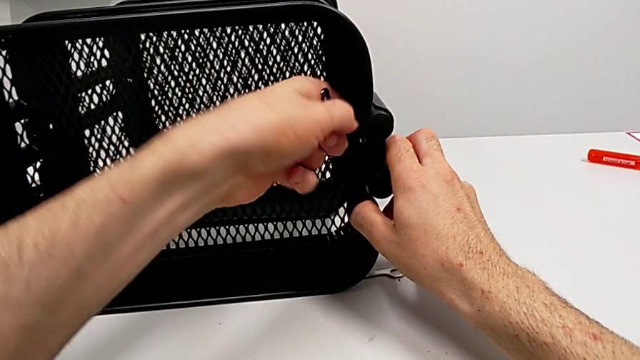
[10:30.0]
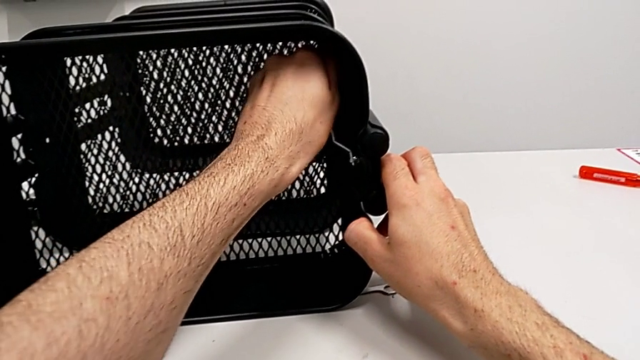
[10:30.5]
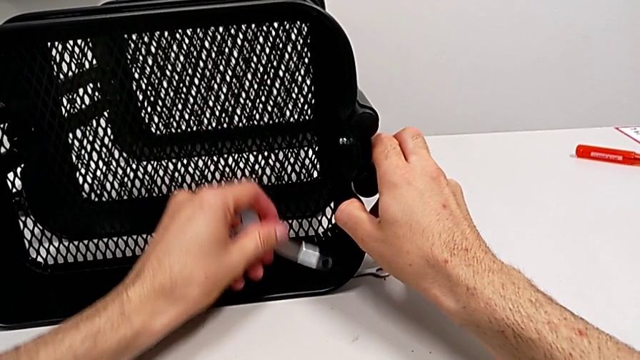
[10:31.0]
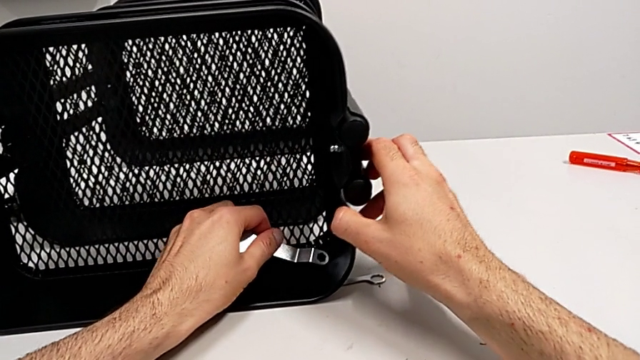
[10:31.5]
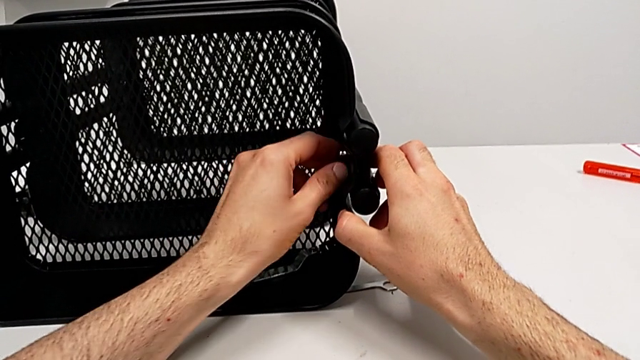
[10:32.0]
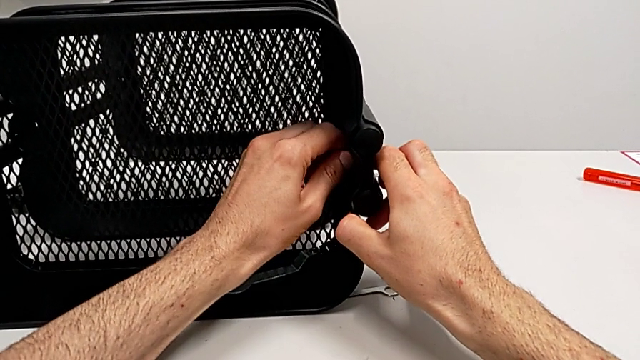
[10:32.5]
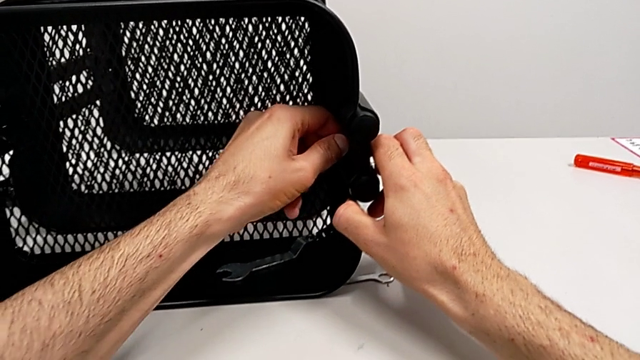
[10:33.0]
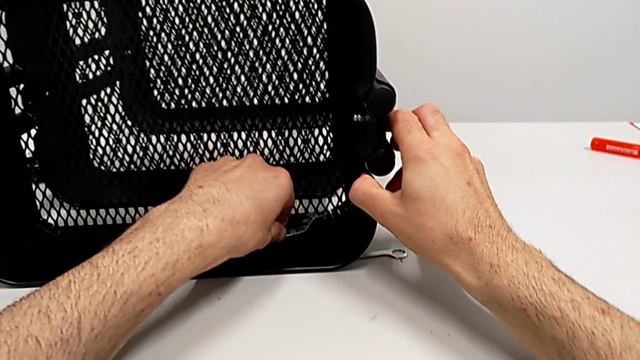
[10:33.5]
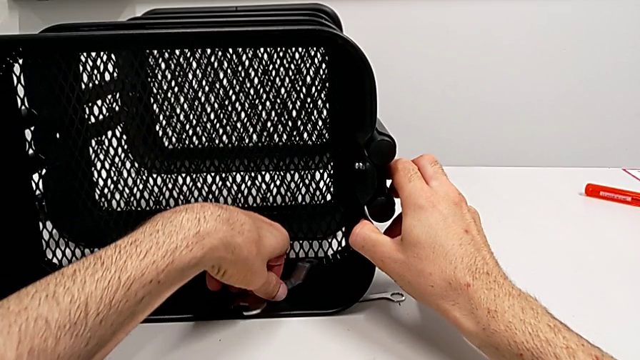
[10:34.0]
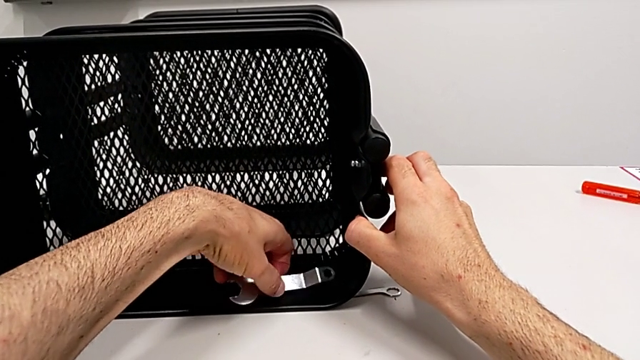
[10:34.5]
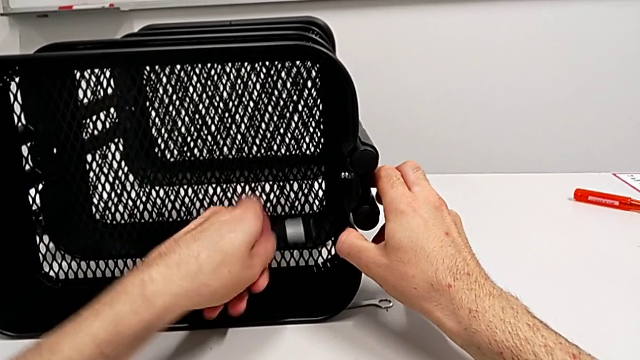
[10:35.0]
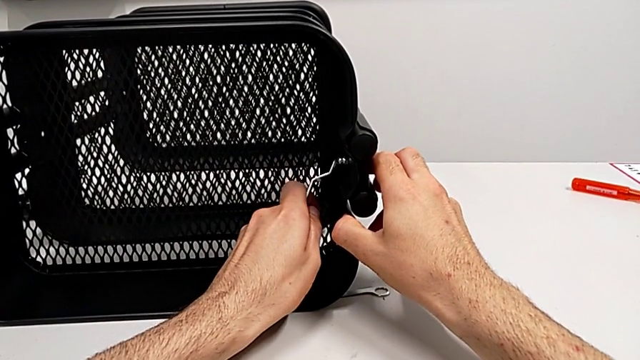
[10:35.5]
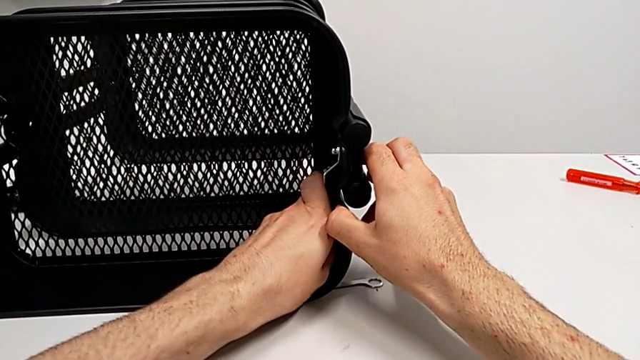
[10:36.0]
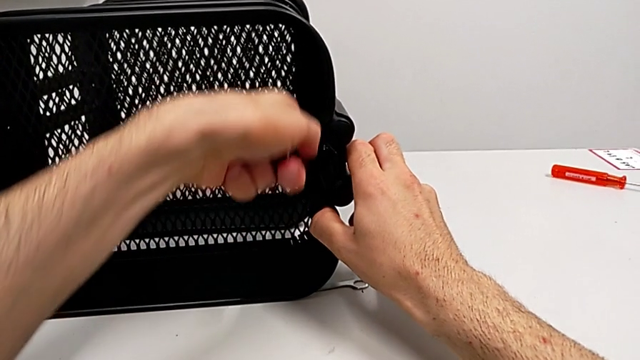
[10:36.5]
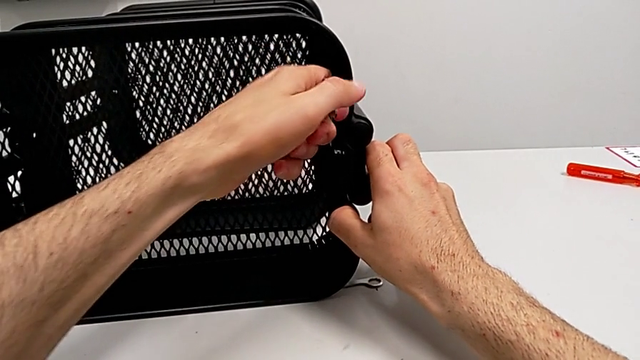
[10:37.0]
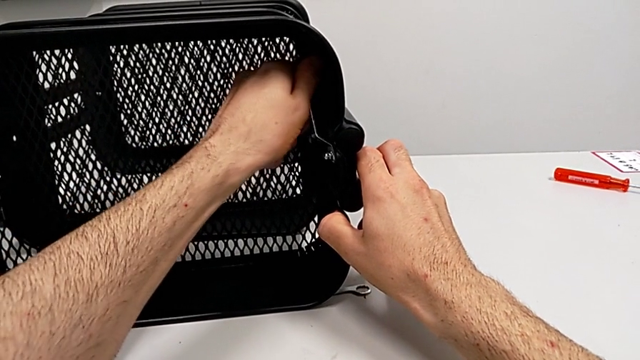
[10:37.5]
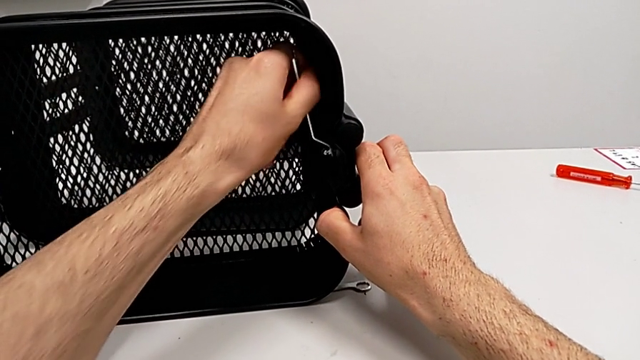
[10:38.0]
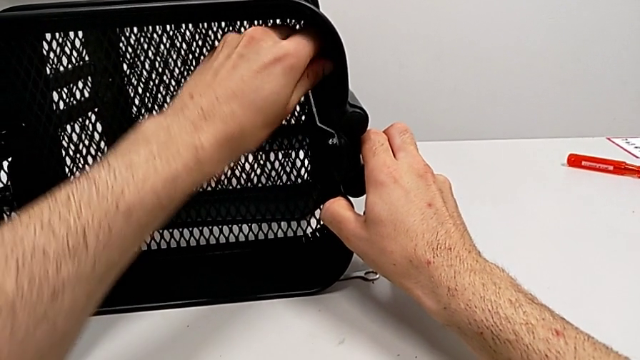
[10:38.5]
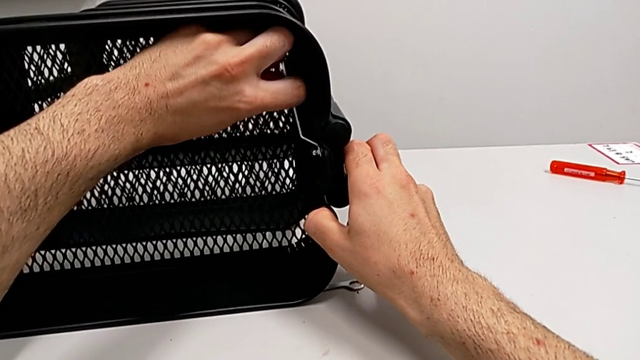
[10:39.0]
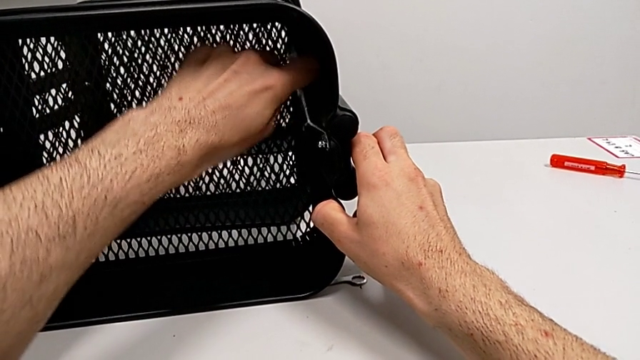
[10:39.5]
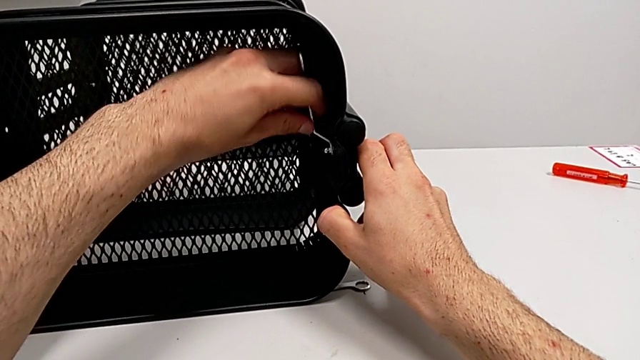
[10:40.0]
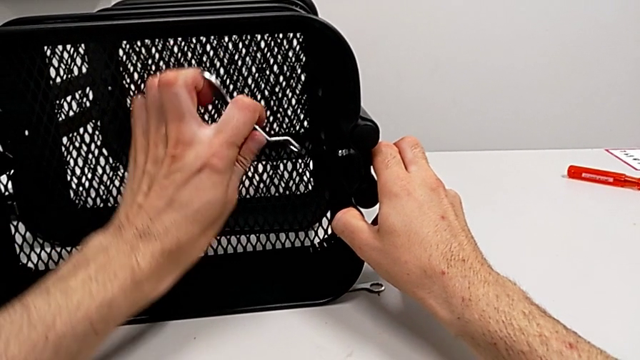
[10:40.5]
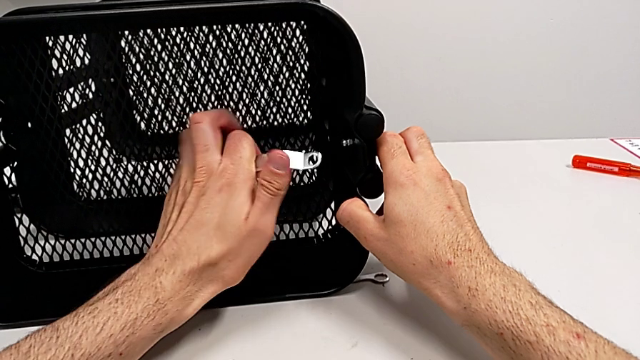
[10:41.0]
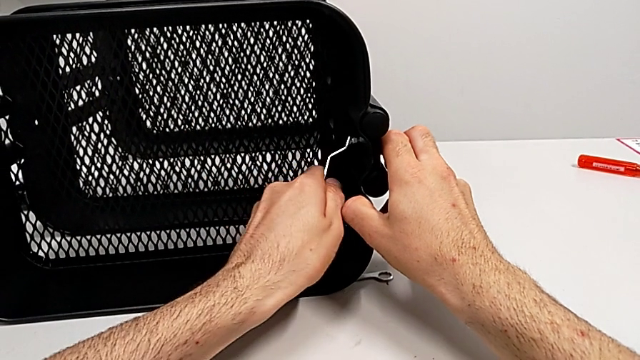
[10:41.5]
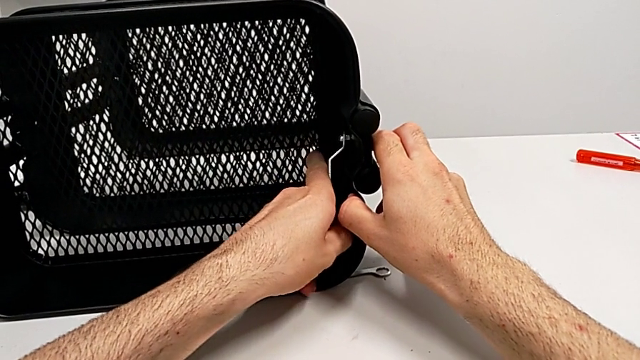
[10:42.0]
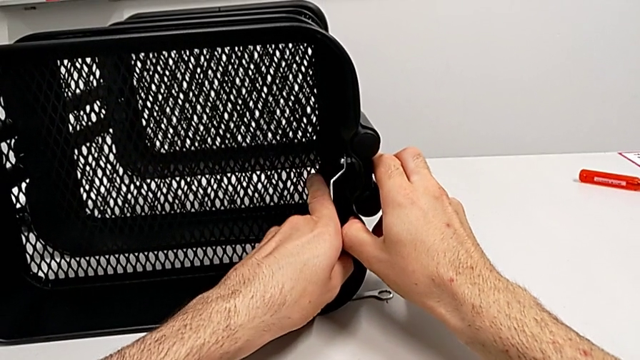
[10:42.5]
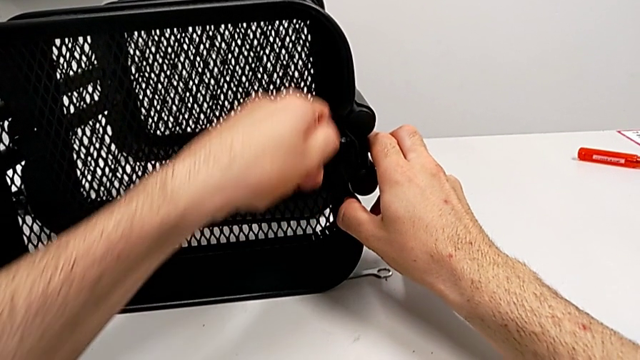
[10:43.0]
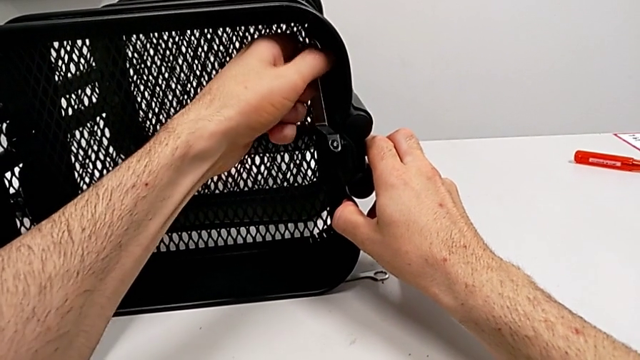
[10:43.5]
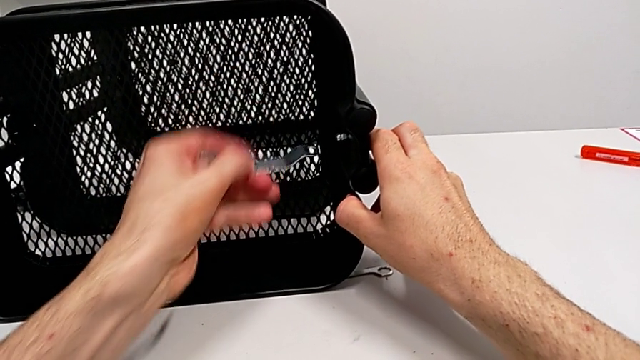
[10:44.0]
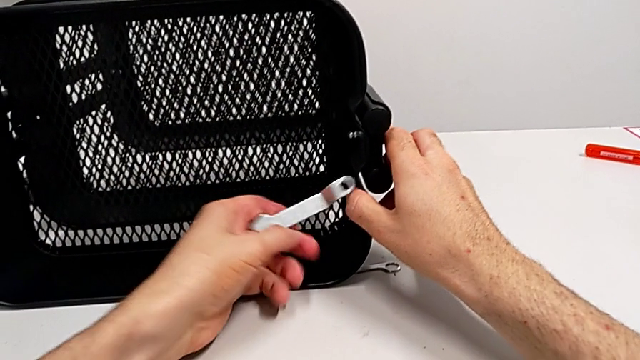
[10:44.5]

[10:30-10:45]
The camera wearer is disassembling the top grid tray. They unscrew the hexagon cap nut twice and begin to unscrew it.

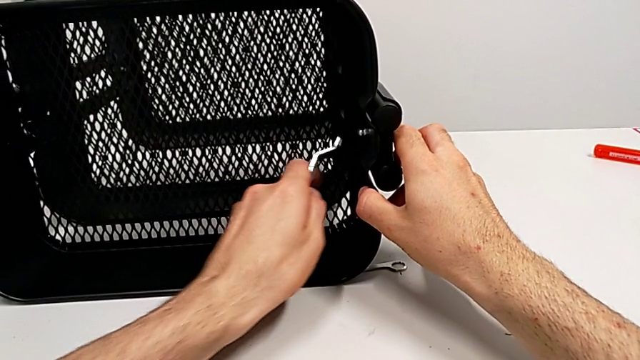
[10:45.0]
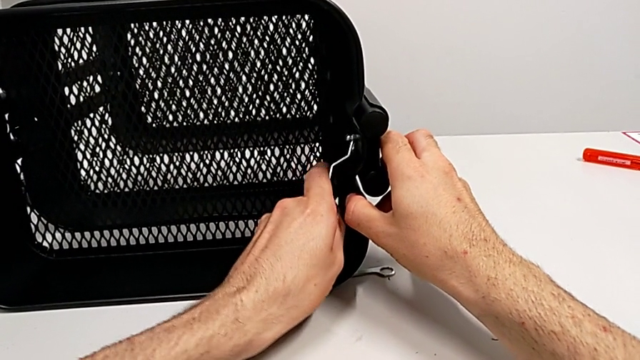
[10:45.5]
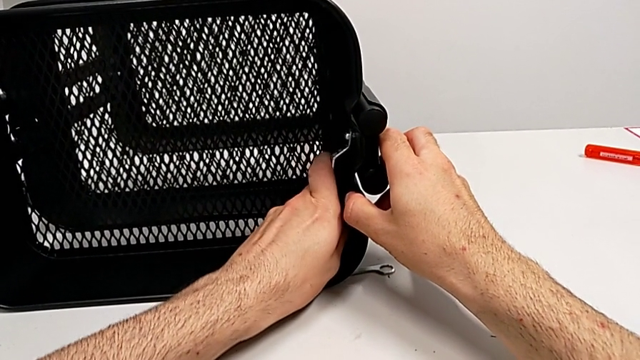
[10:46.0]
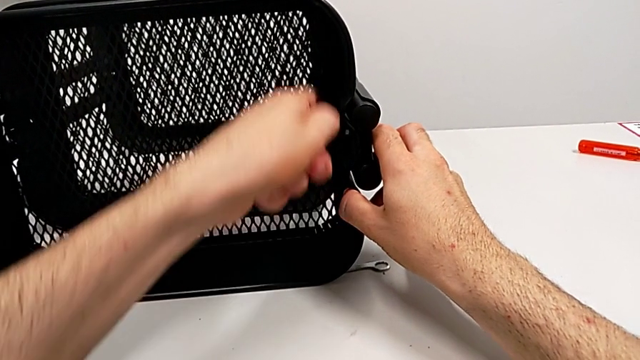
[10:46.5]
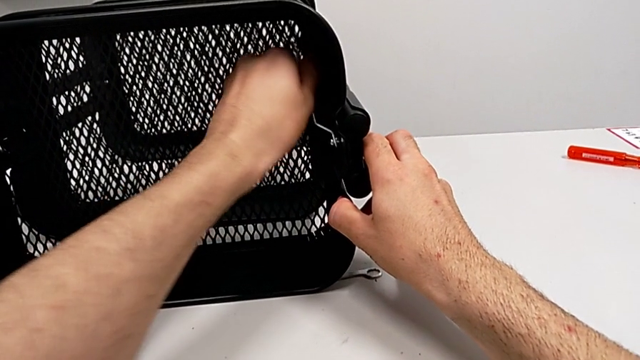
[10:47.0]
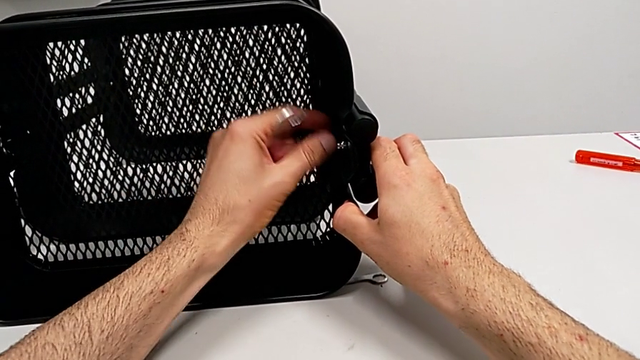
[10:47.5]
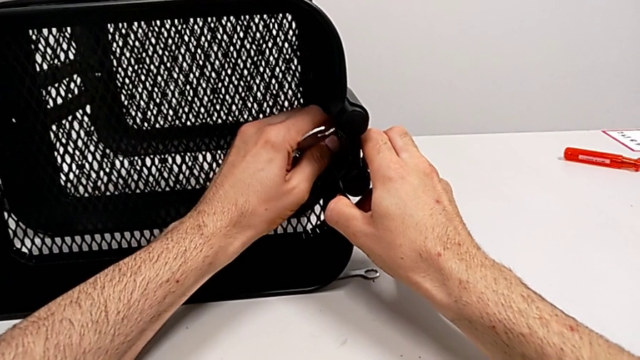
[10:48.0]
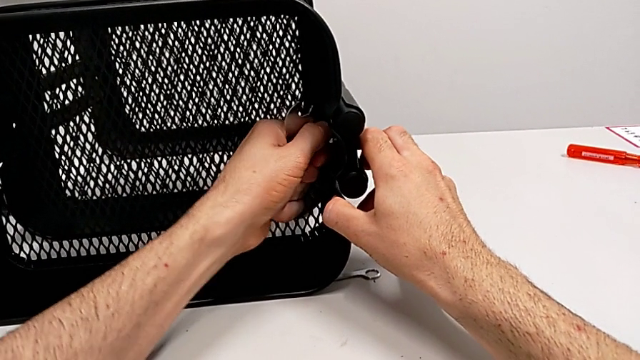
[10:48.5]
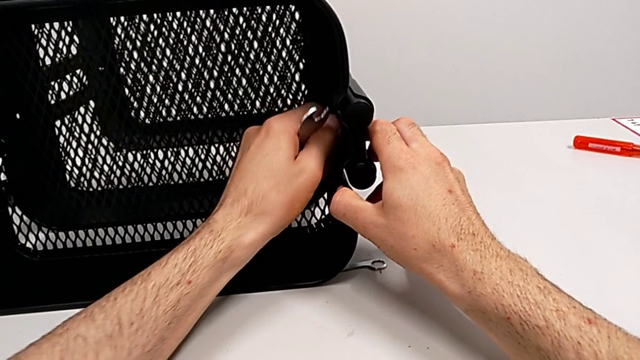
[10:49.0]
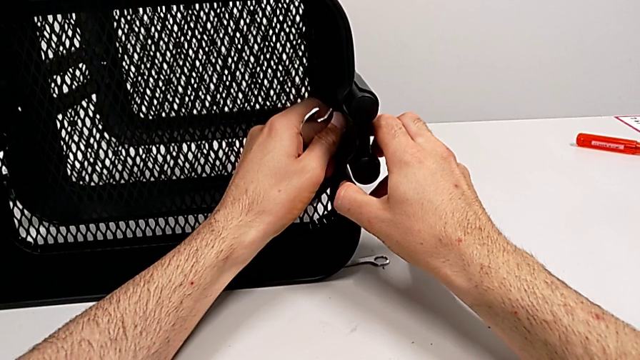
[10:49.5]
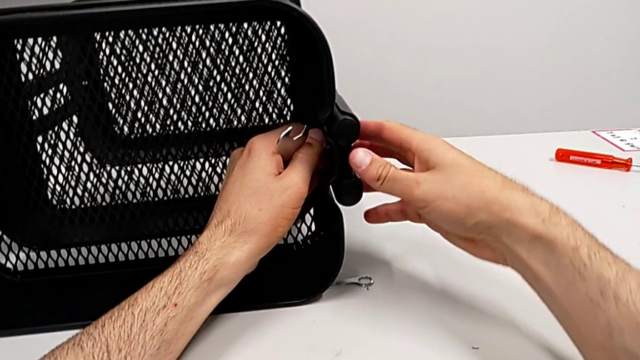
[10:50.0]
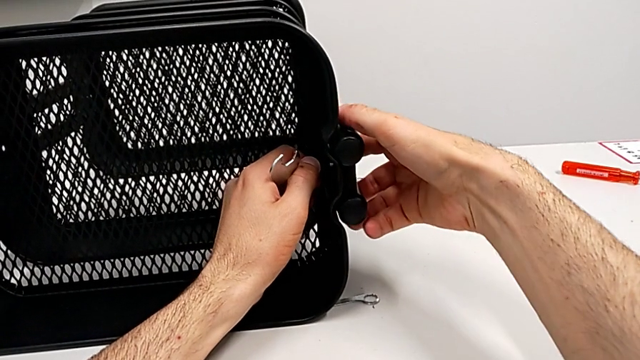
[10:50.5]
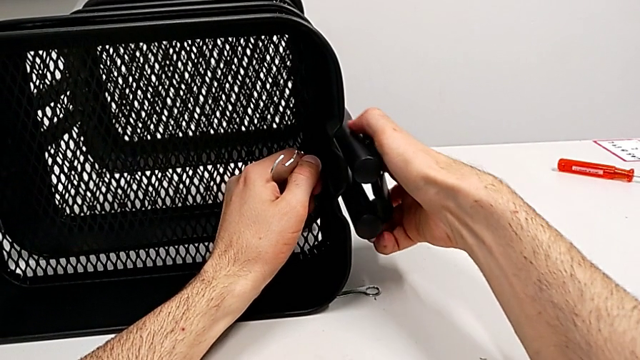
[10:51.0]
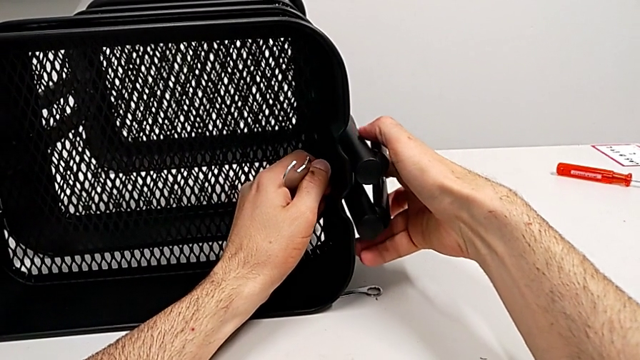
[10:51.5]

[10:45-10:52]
The camera wearer is disassembling the top grid tray. They unscrew the hexagon cap nut twice and disassemble the bracket.
